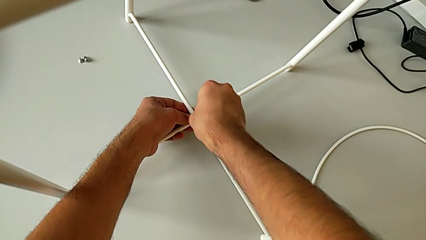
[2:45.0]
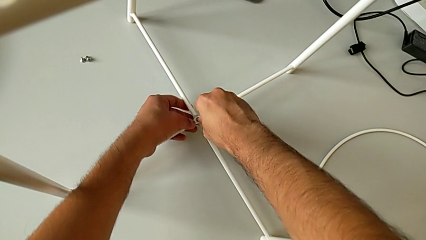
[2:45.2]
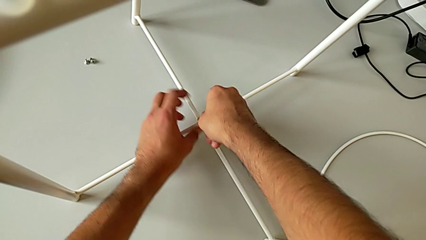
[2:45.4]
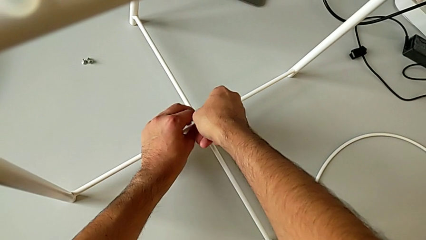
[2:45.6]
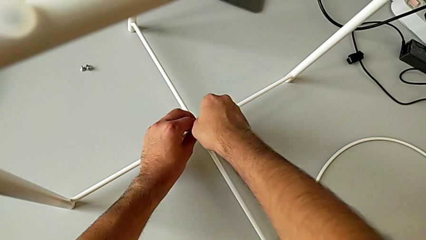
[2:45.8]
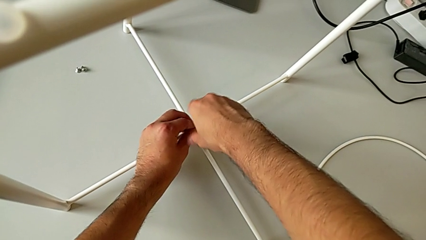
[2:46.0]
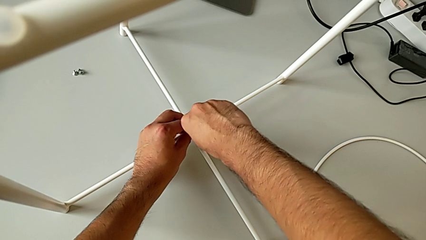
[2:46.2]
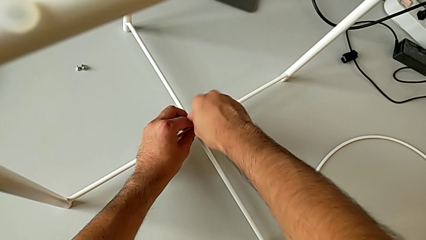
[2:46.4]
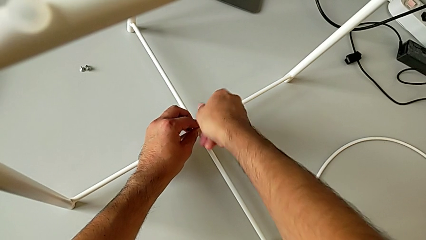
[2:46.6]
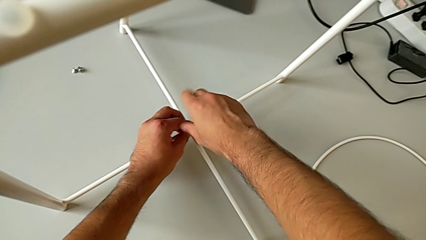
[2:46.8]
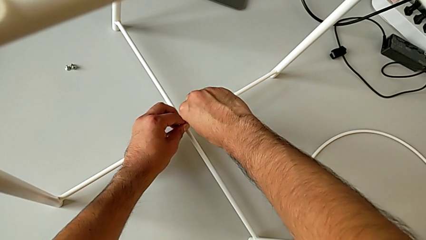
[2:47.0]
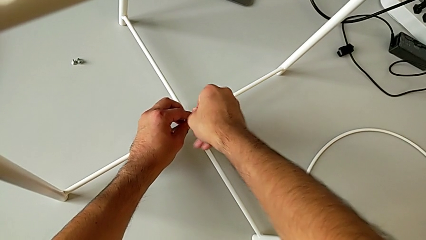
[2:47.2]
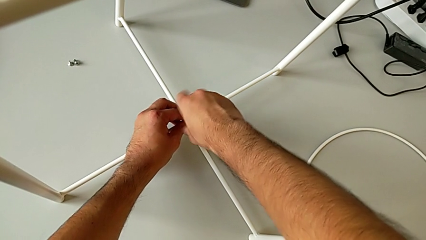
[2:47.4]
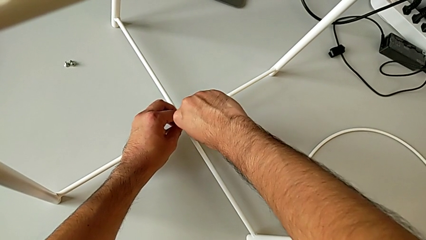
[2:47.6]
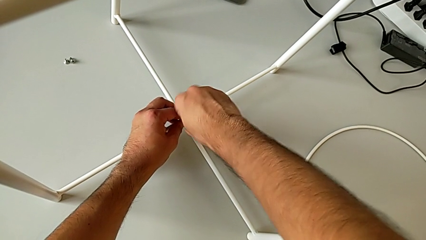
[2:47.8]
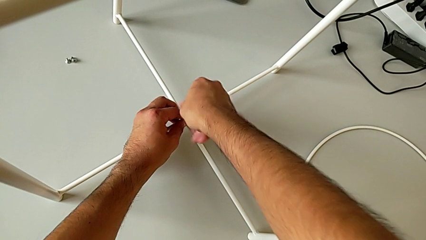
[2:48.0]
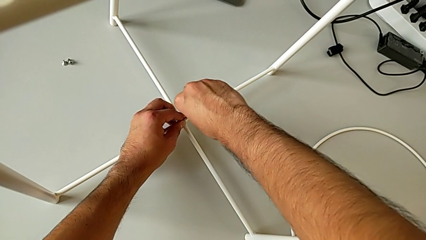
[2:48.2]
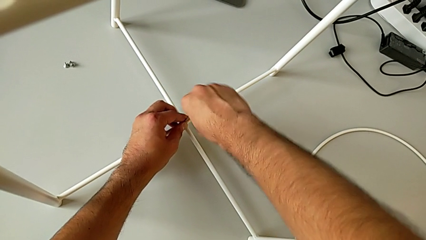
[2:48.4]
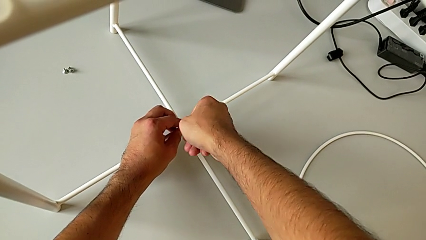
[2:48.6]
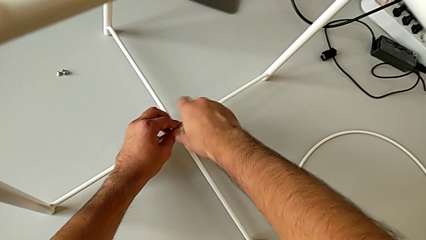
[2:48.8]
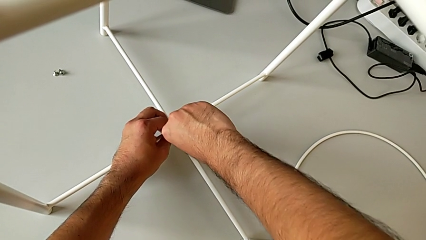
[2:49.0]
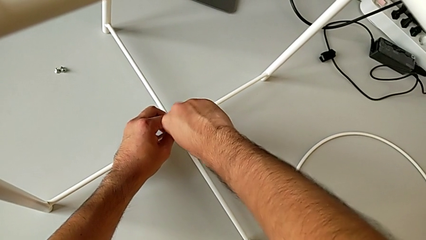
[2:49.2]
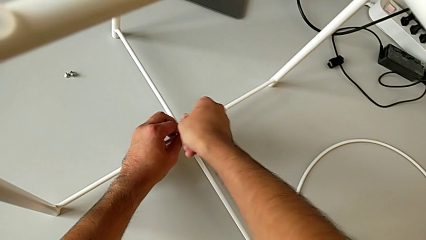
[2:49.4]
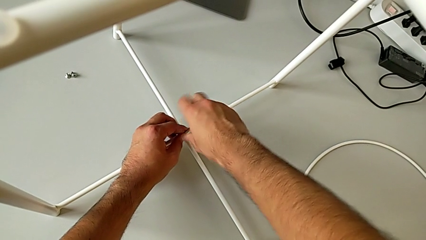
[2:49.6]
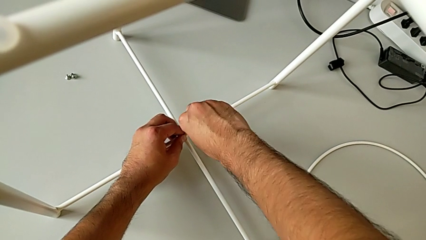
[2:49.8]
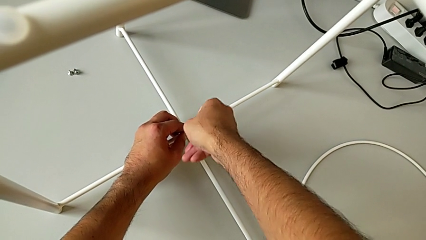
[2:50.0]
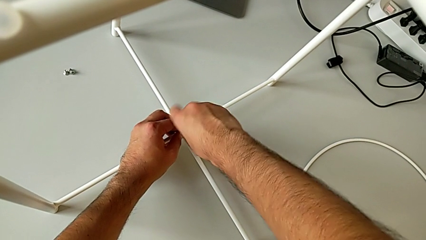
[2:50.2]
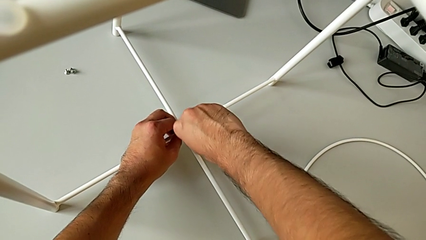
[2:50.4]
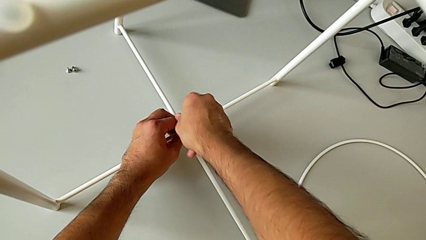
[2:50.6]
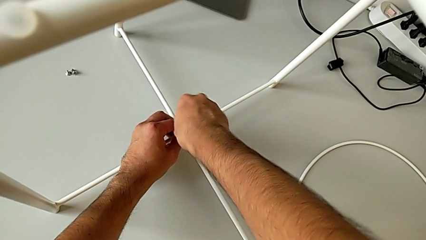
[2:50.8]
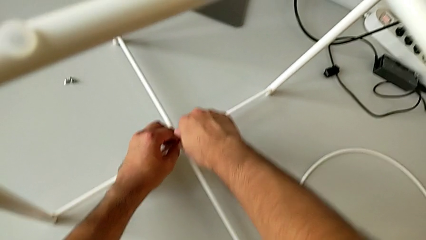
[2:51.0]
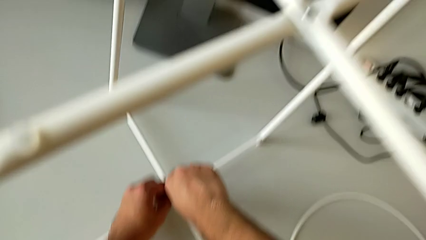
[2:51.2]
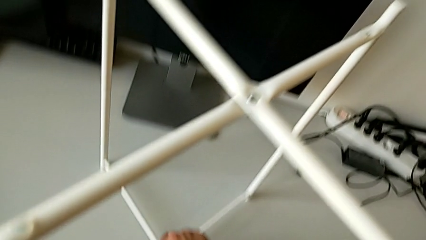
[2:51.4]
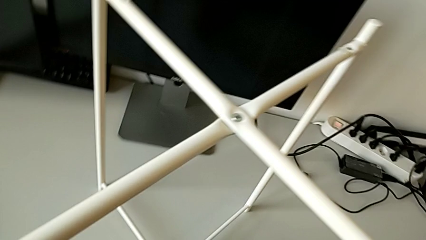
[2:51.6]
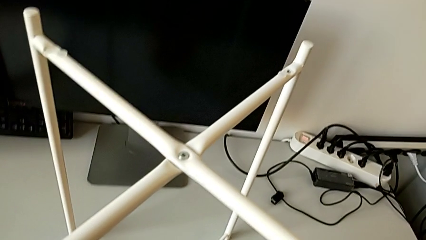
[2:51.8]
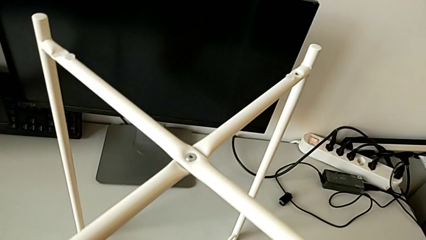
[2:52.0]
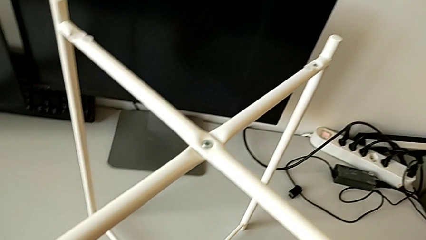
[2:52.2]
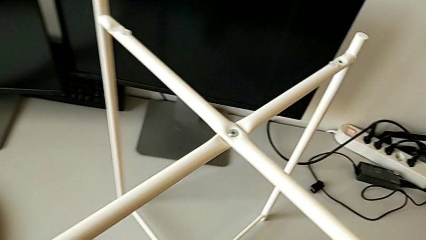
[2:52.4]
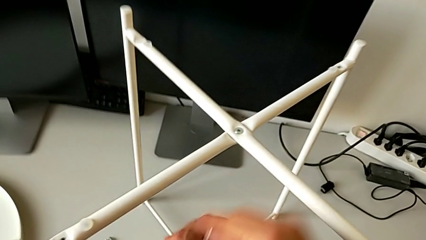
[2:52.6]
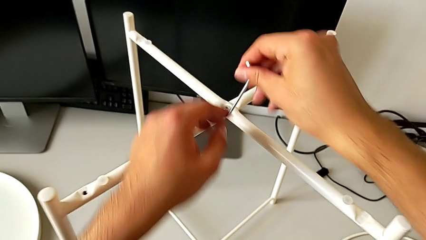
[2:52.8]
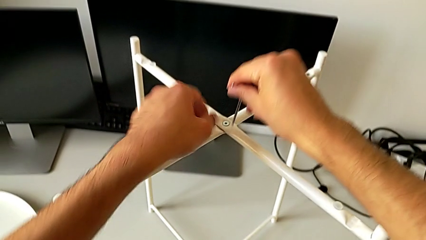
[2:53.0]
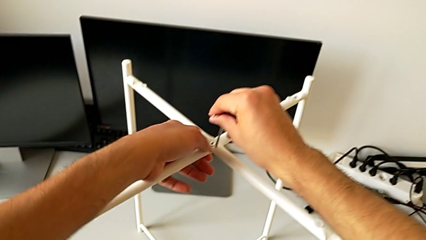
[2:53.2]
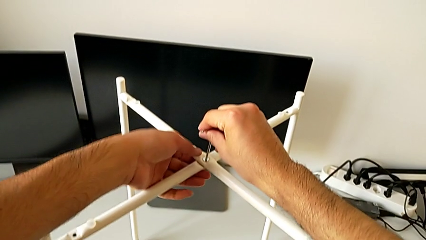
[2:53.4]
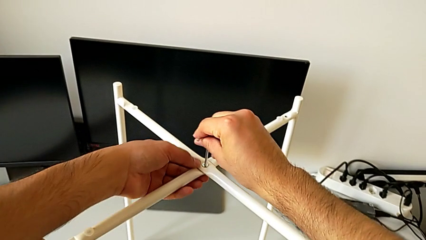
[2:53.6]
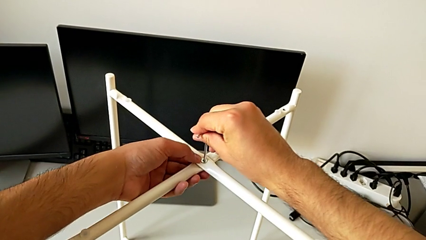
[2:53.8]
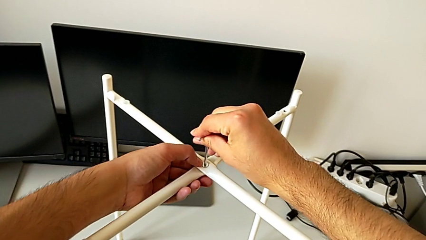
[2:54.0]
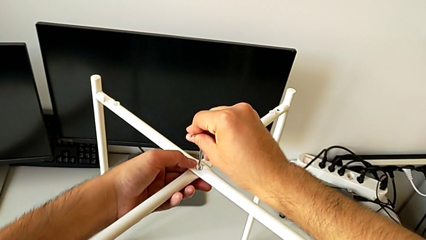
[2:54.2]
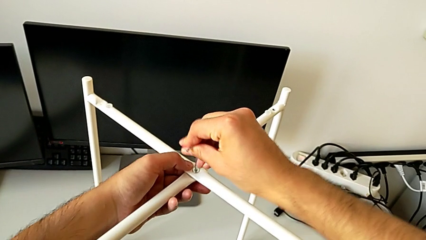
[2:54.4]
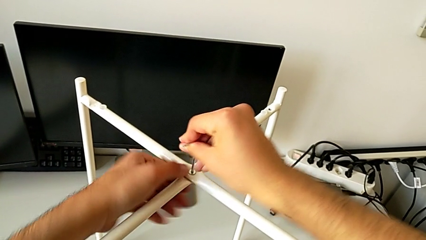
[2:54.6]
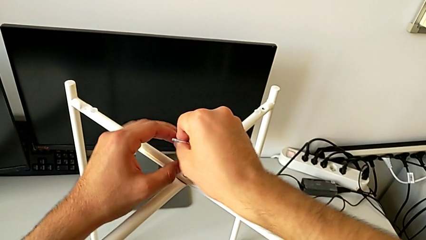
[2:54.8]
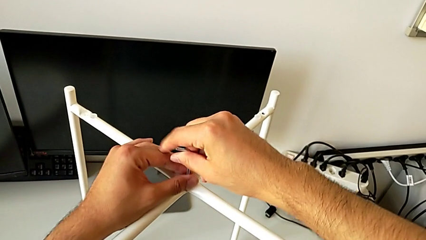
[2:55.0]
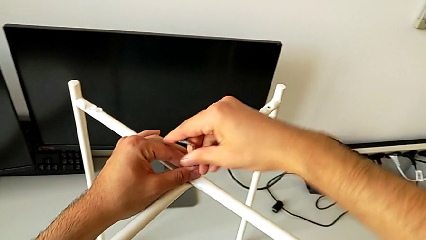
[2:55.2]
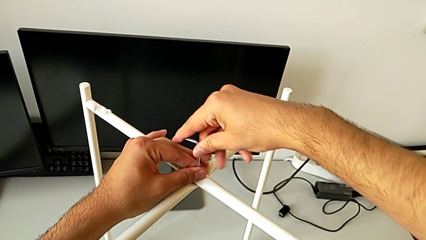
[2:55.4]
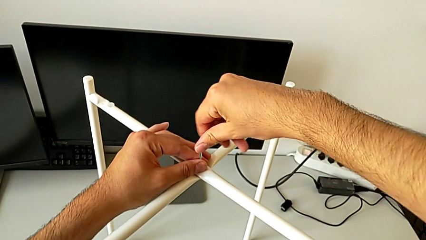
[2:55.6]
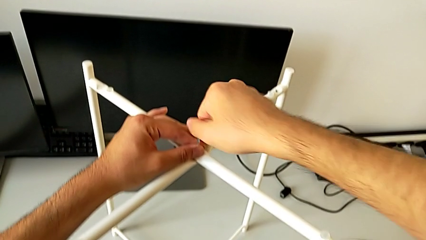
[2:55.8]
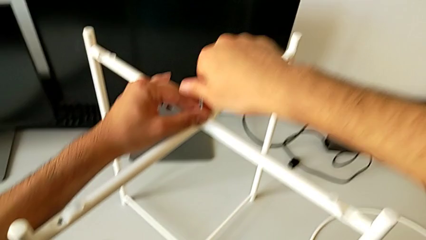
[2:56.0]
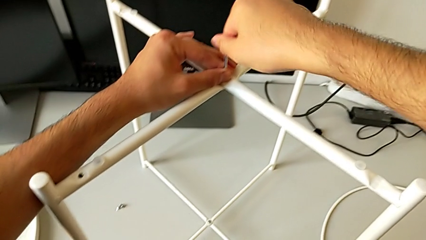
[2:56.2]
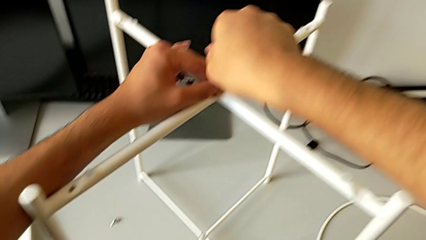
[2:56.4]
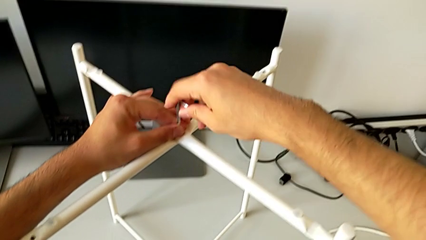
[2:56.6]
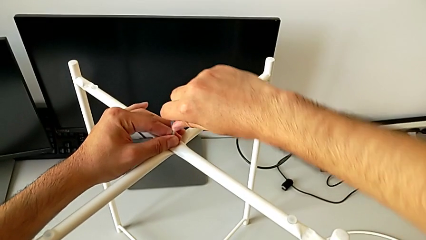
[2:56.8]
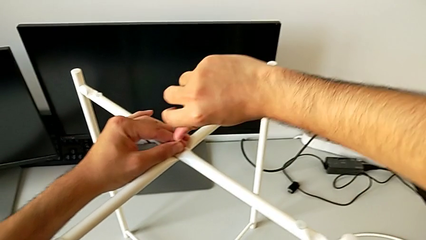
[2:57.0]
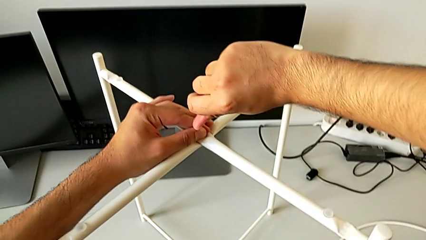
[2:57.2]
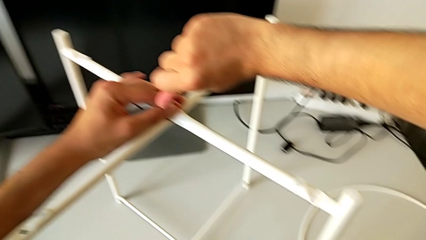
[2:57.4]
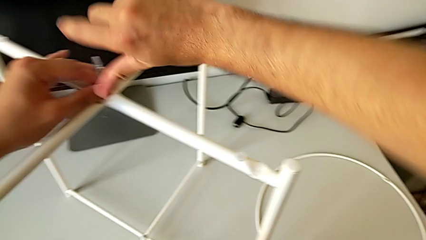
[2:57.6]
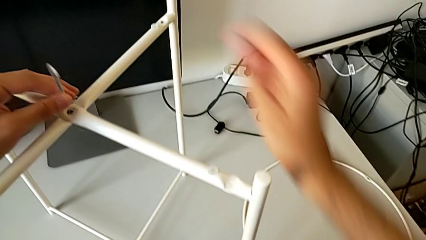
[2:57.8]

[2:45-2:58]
The camera wearer is screwing the bottom screw of the legs. They screw the hex socket head, withdraw the Allen wrench, insert it, screw the hex socket head and withdraw the Allen wrench.

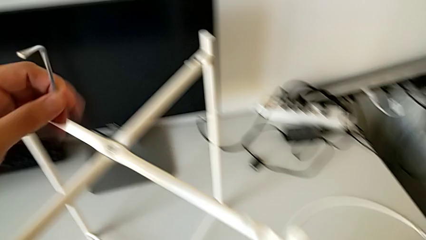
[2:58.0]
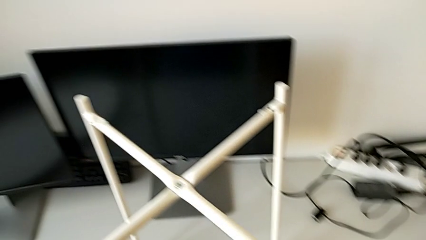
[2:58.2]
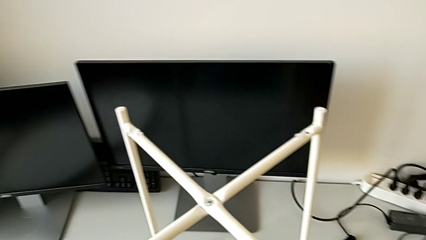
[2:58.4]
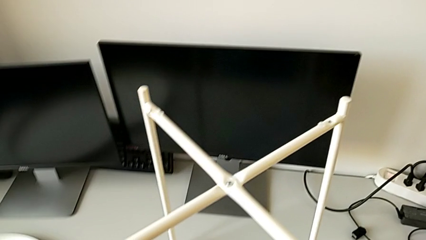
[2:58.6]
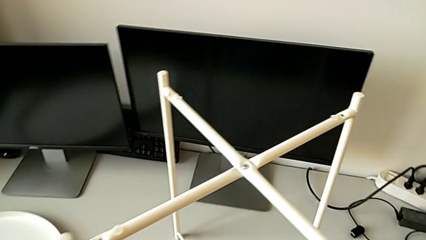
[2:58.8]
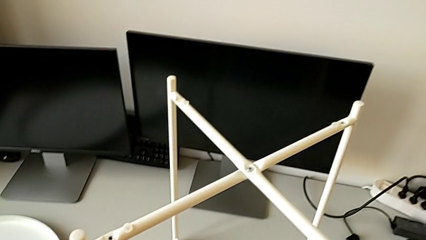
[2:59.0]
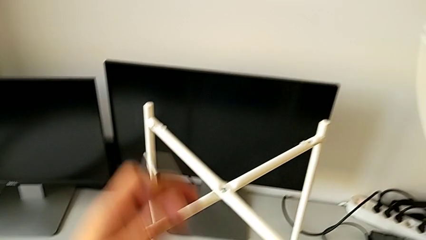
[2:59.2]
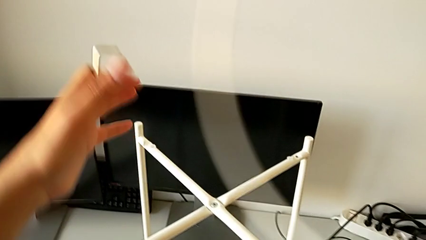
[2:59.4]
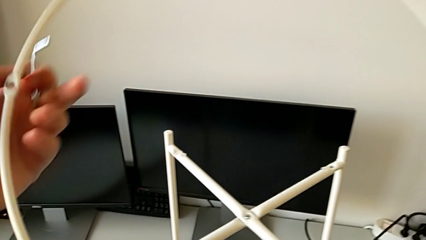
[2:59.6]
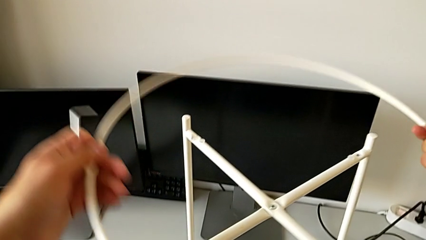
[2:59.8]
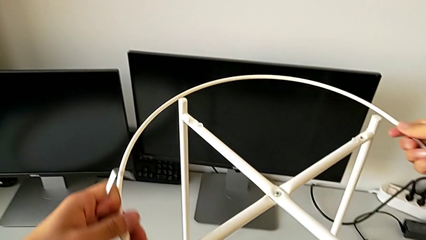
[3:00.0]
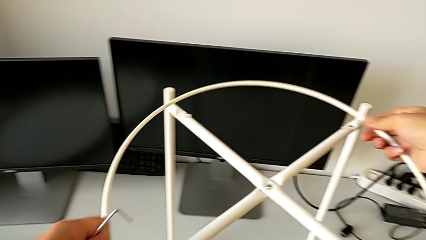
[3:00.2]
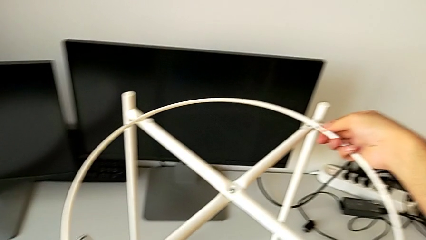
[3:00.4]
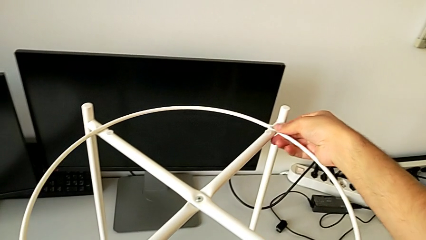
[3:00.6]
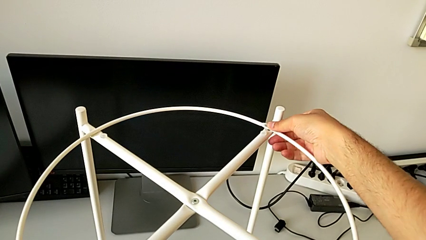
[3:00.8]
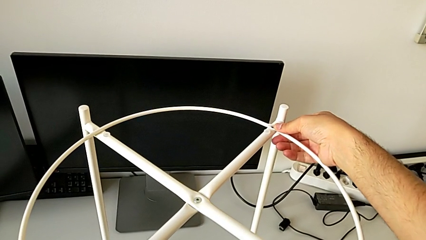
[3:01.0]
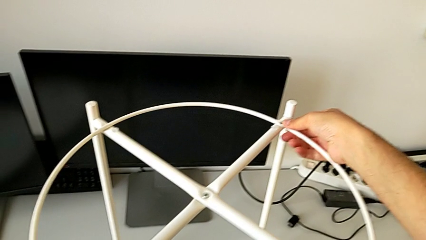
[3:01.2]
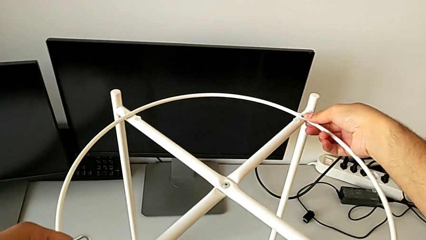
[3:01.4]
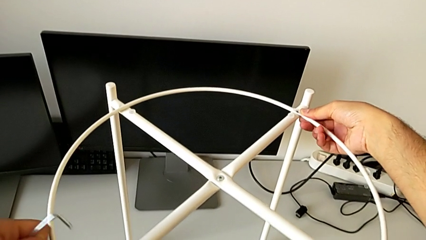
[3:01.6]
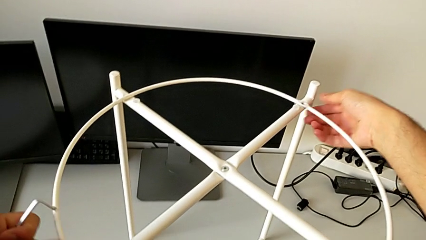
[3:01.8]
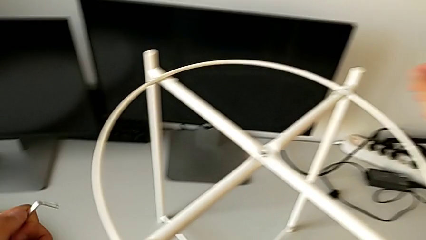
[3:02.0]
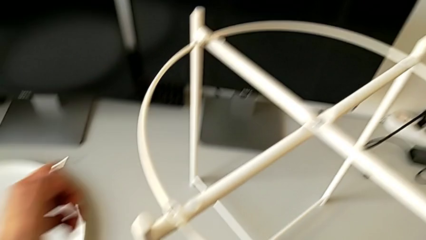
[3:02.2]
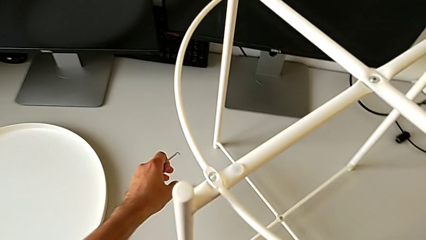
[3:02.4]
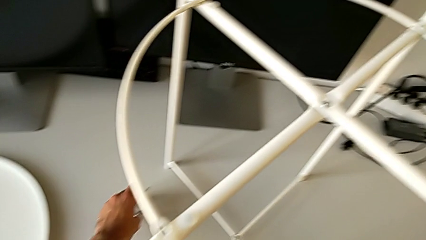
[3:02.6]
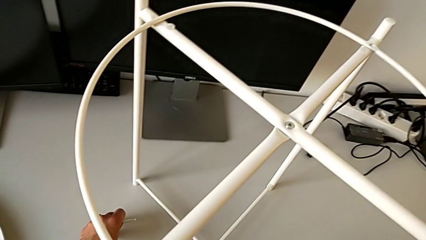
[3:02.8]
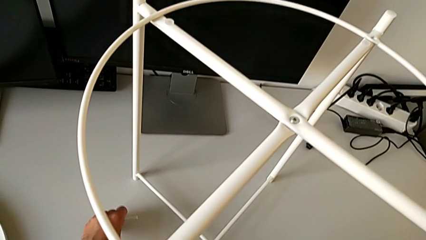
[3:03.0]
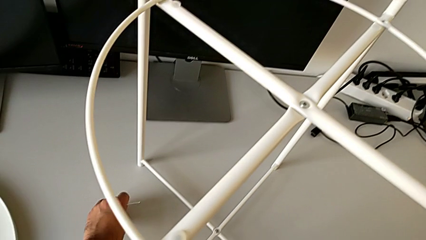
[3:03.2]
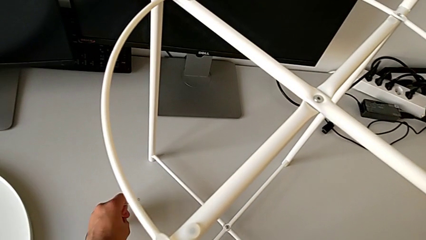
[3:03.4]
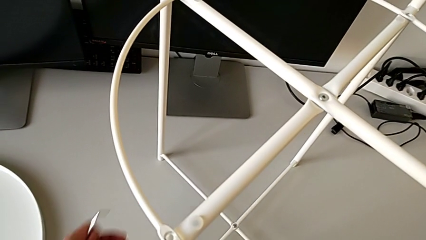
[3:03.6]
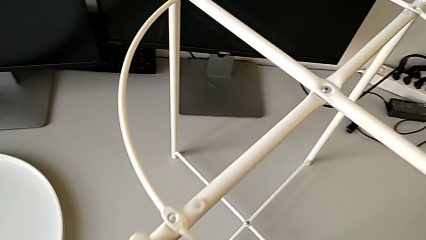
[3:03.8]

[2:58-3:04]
The camera wearer is screwing the hex socket heads to join the legs and the circle. They grab the circle, place it and grab the hex socket head.
